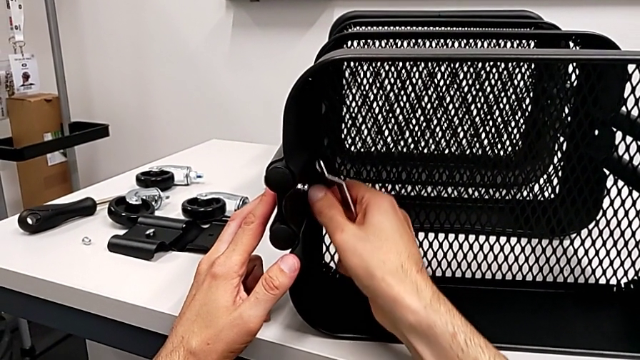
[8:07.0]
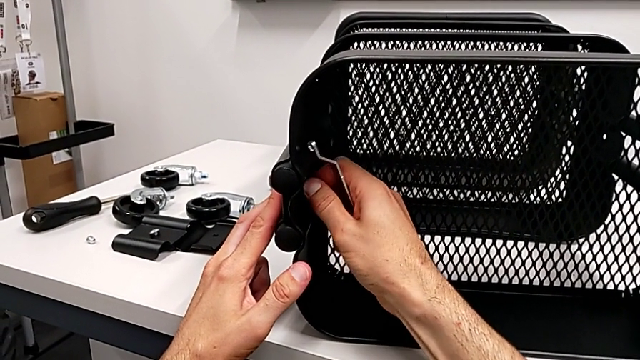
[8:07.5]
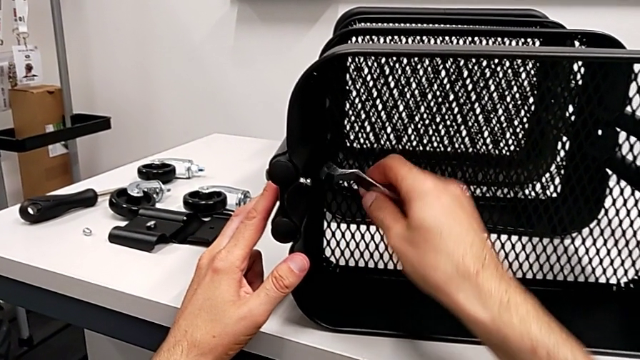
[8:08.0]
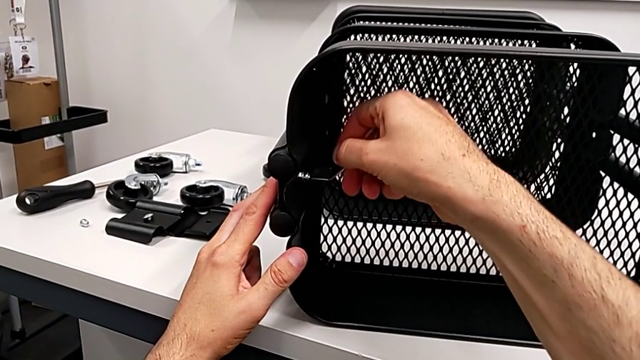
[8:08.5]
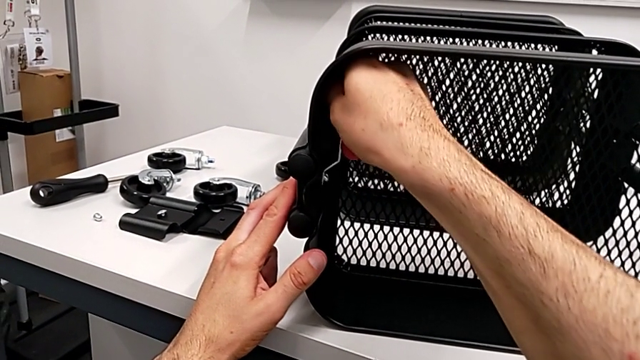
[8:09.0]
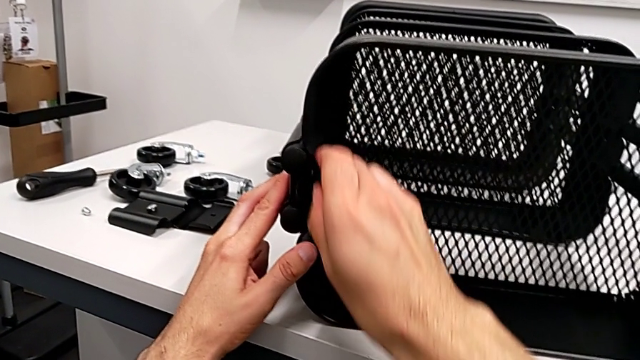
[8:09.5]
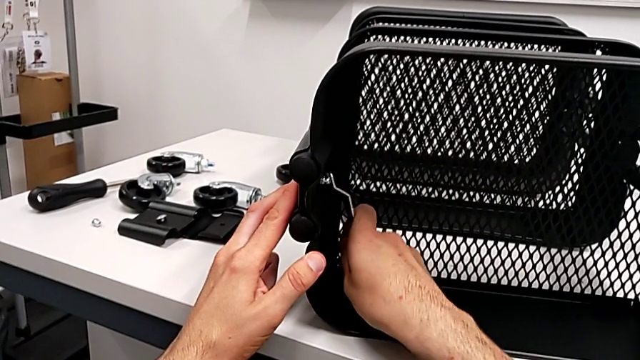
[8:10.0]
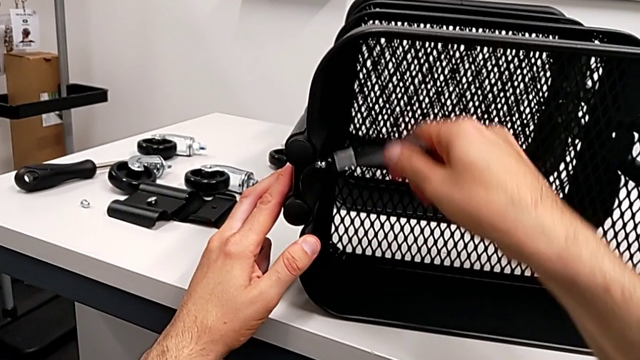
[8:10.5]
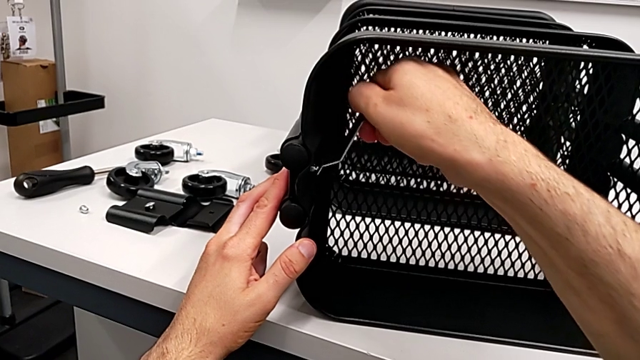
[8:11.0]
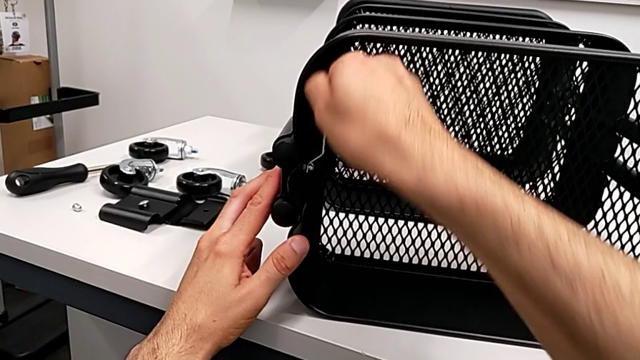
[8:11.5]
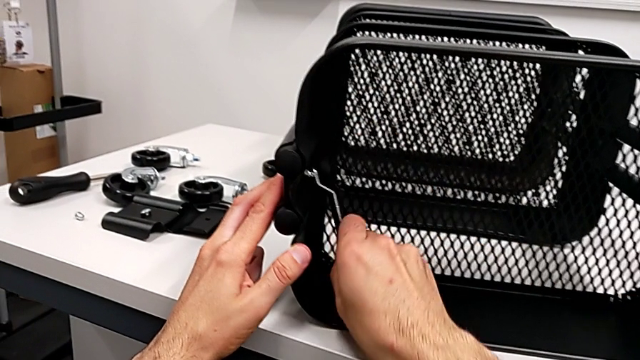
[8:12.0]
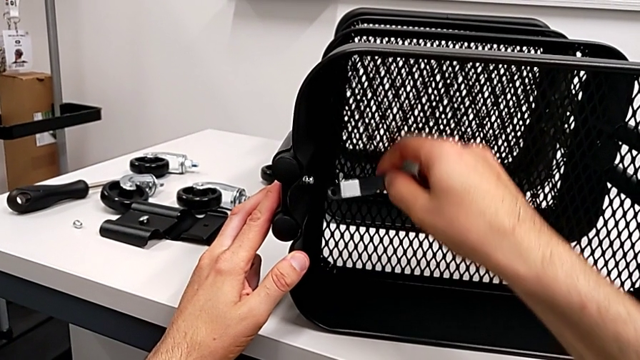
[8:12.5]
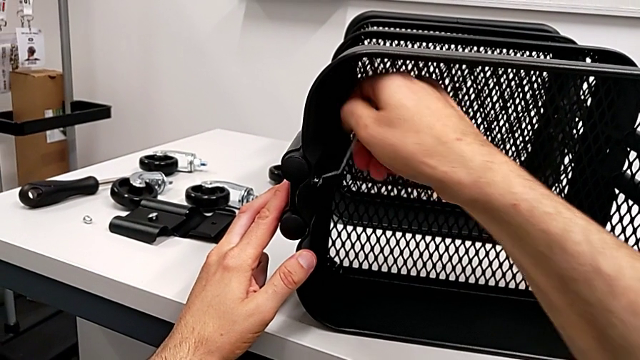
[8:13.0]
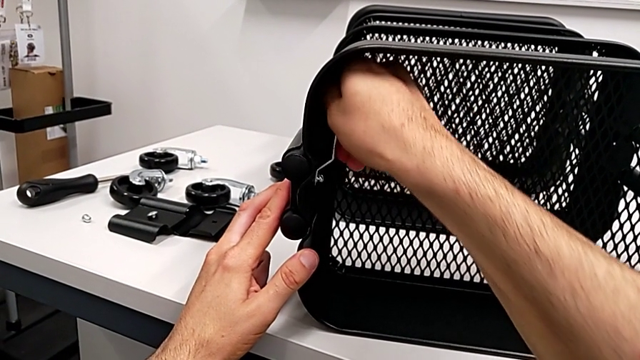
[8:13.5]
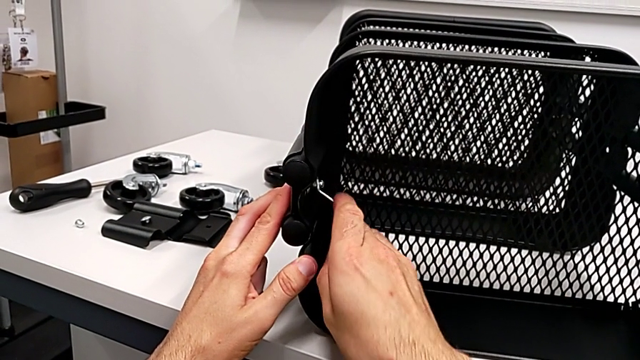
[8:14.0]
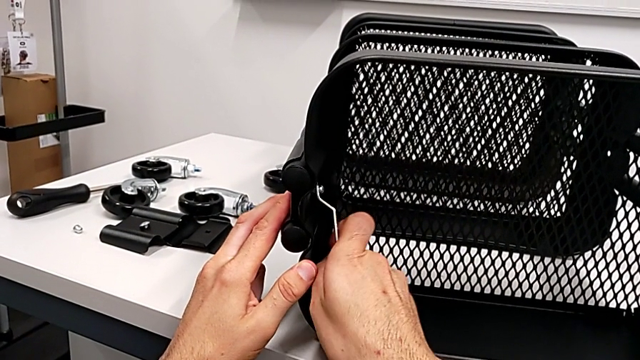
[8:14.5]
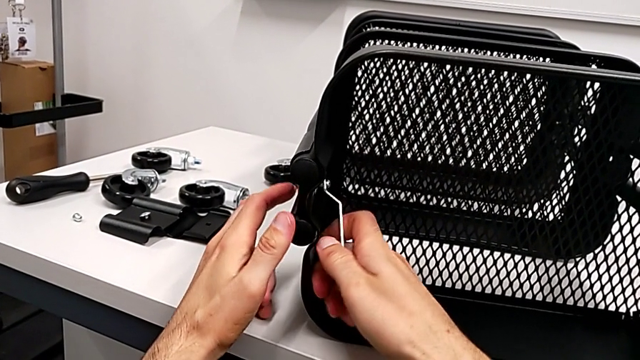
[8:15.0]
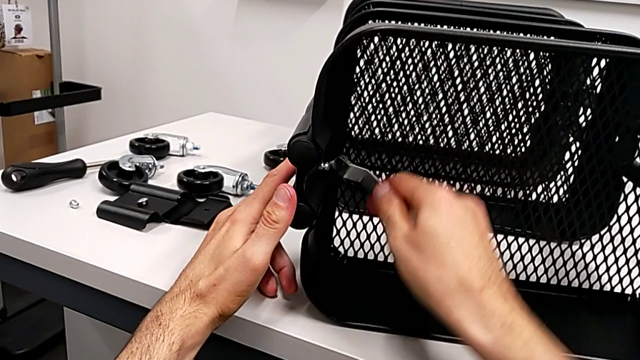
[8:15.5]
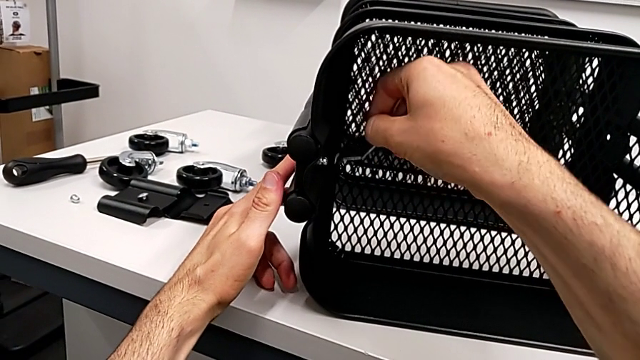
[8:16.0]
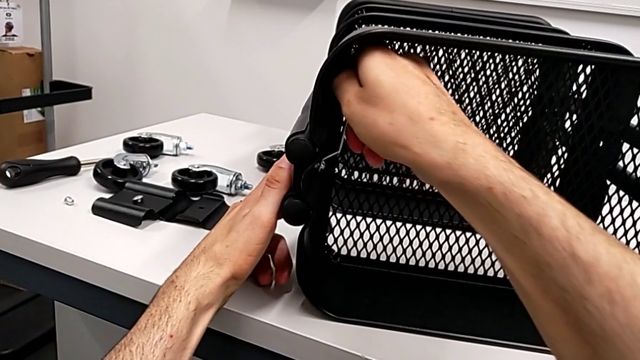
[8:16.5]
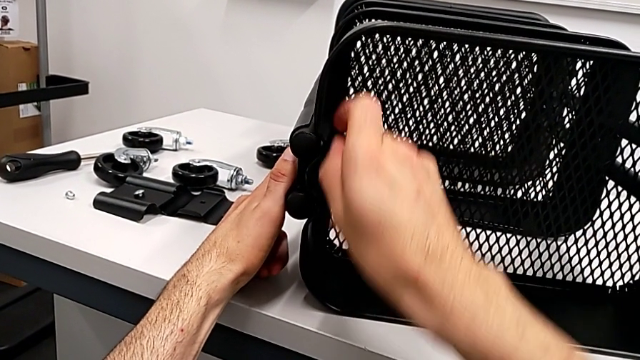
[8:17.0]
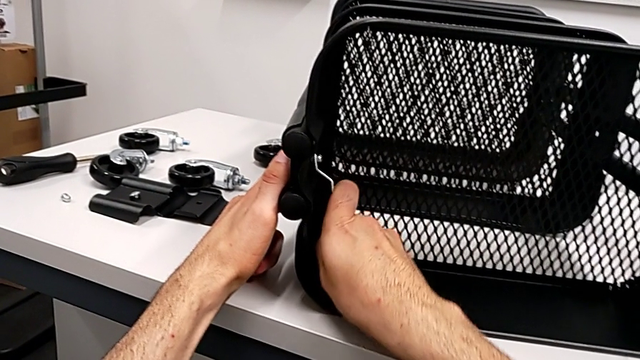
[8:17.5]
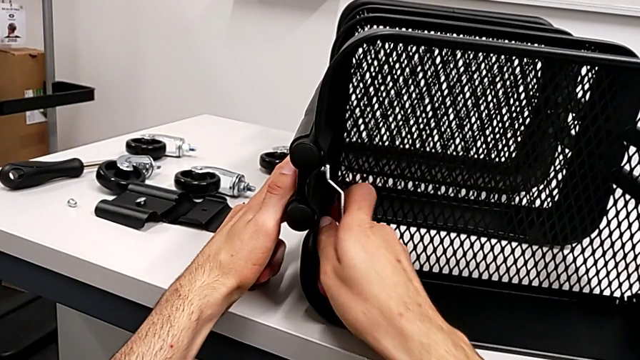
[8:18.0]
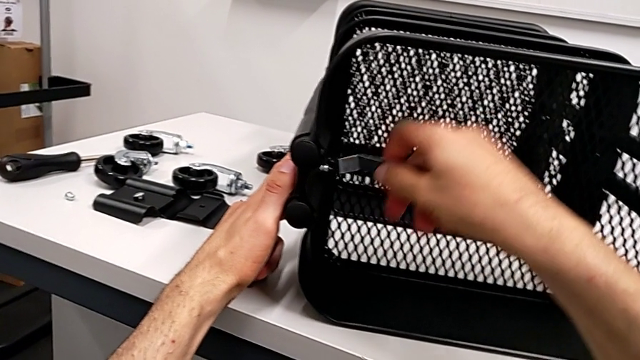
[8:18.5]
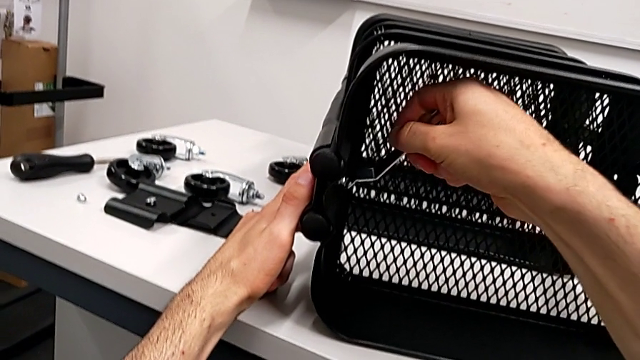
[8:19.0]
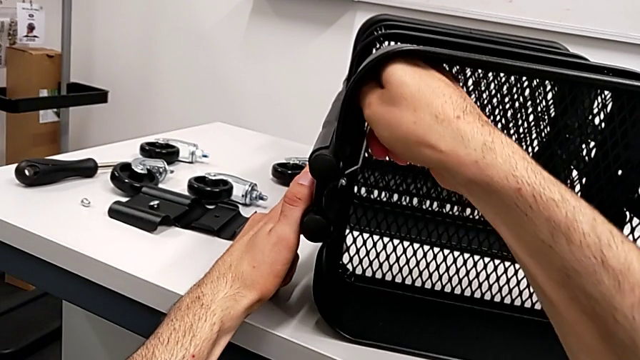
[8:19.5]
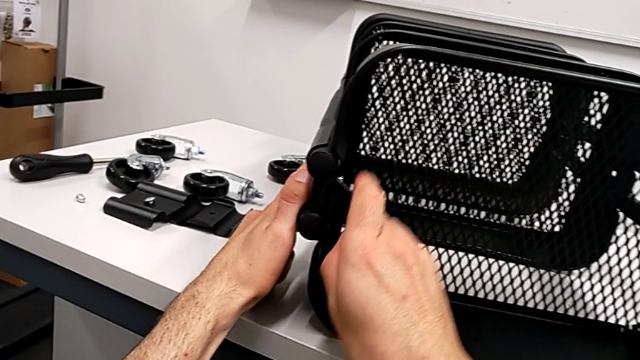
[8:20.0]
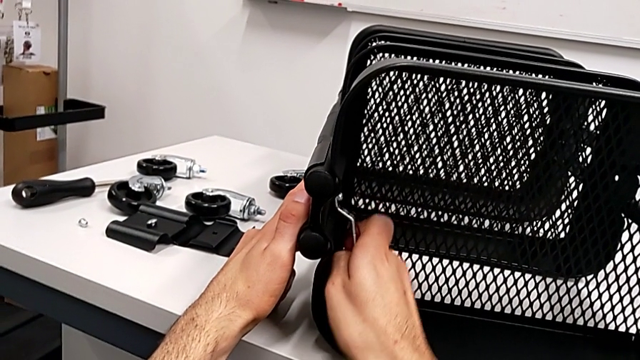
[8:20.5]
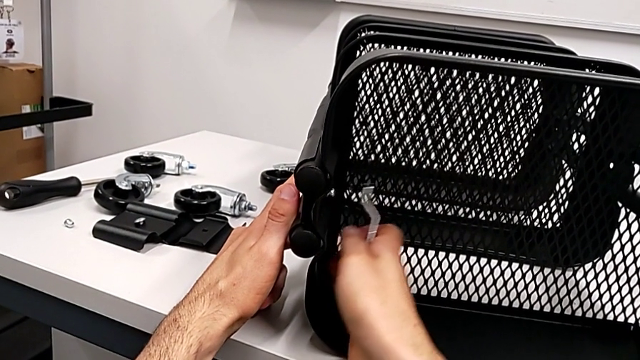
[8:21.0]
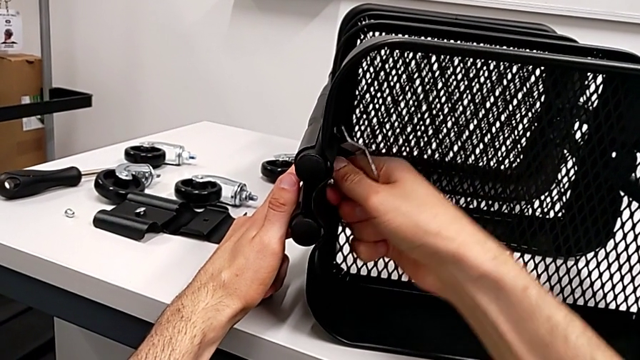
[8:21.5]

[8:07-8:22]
The camera wearer is disassembling the top grid tray. They touch the hexagon cap nut and unscrew it.

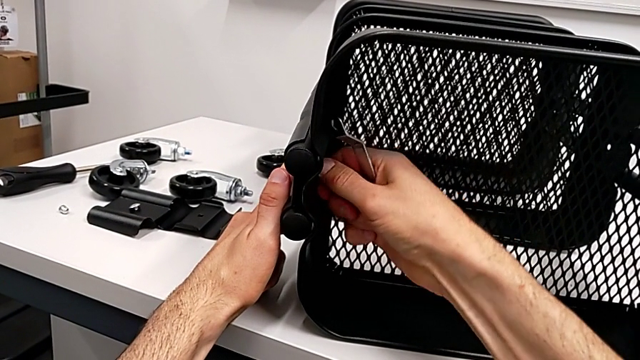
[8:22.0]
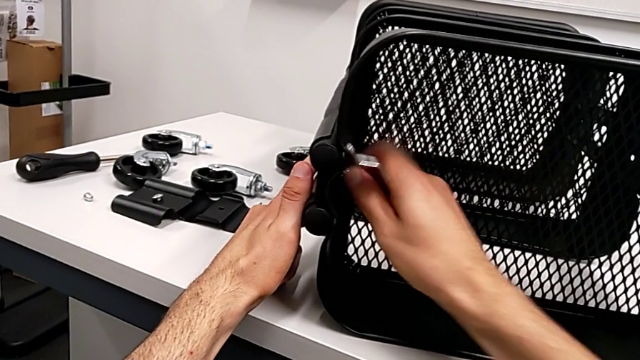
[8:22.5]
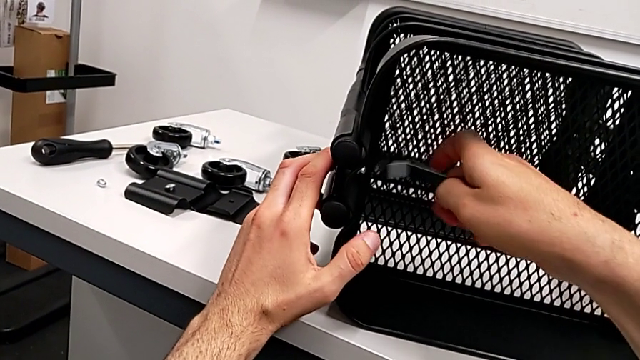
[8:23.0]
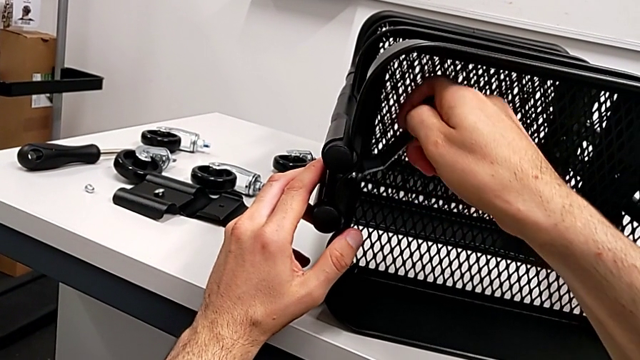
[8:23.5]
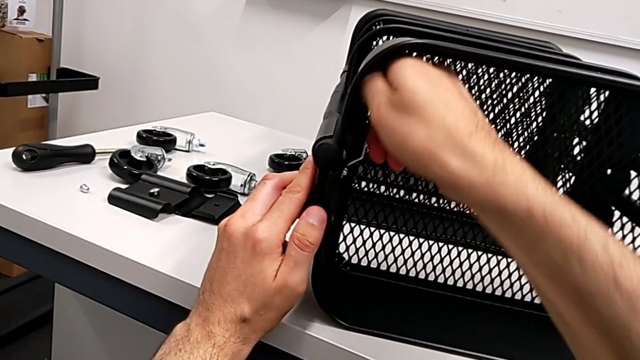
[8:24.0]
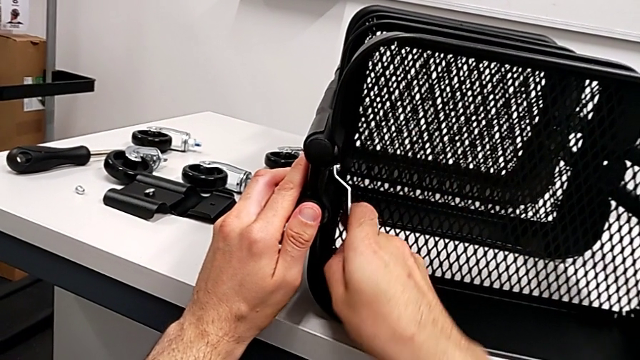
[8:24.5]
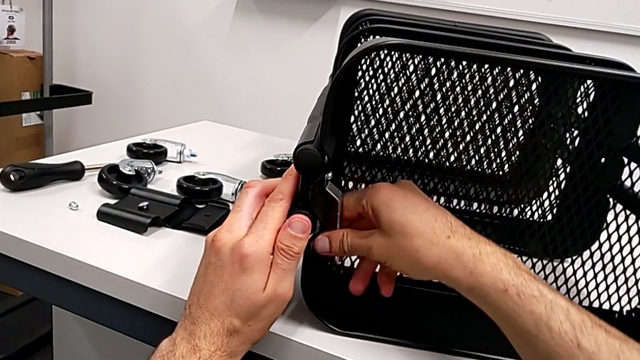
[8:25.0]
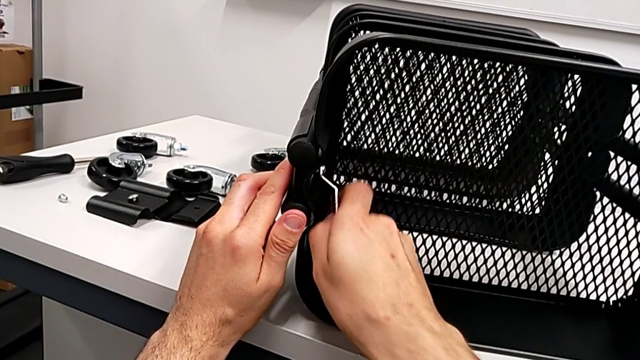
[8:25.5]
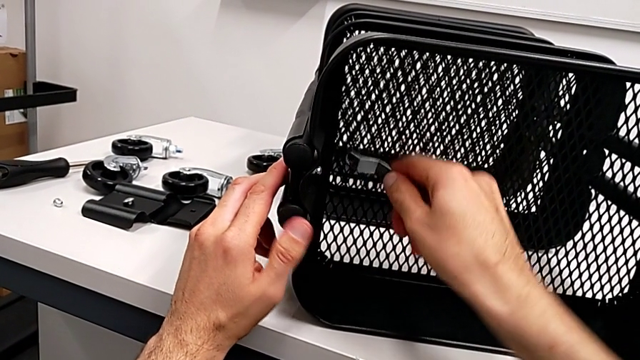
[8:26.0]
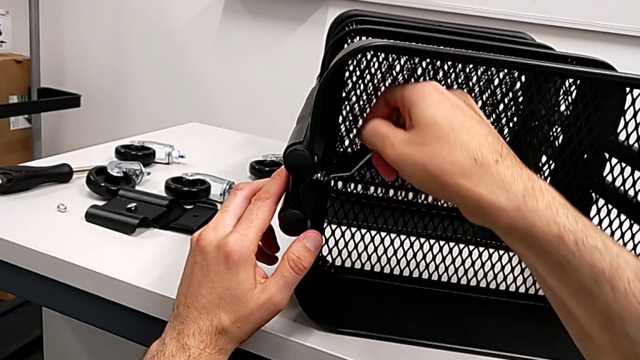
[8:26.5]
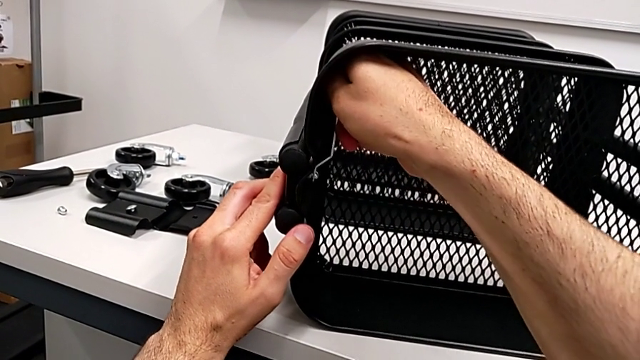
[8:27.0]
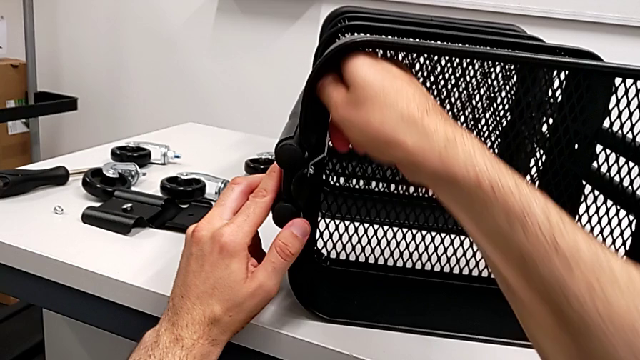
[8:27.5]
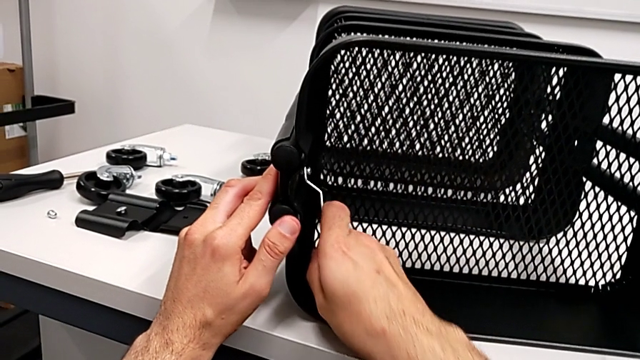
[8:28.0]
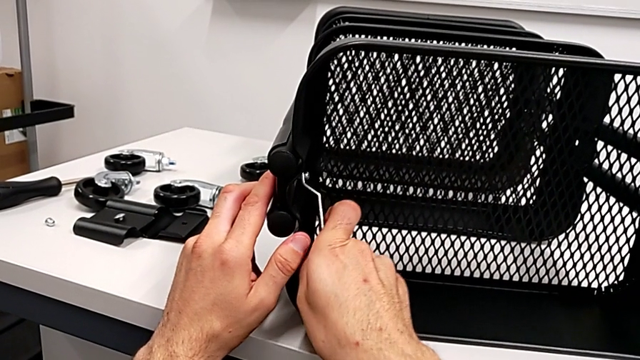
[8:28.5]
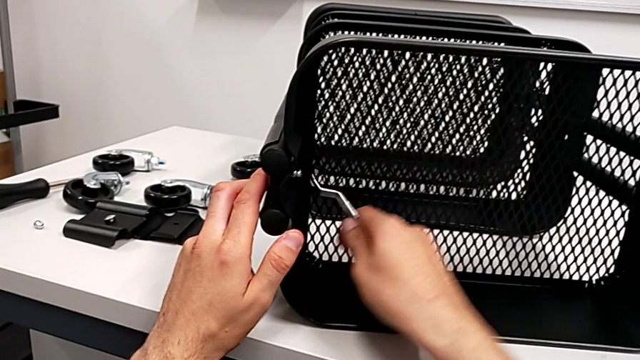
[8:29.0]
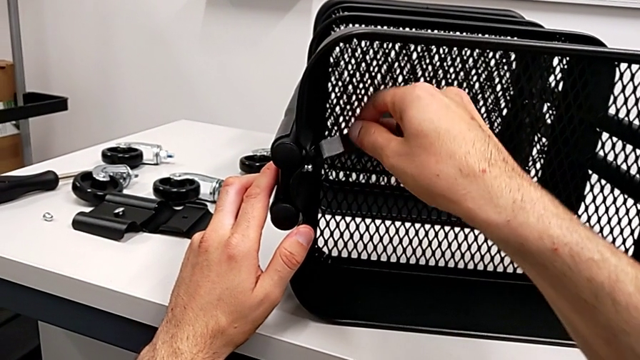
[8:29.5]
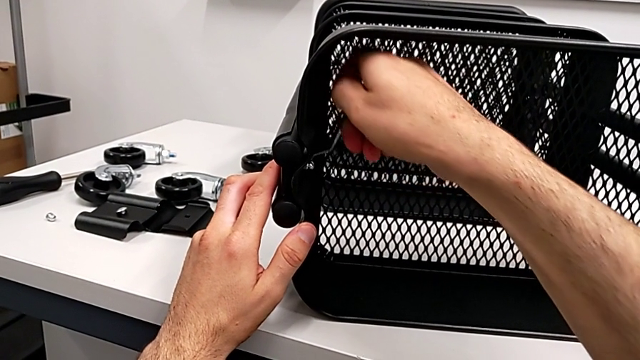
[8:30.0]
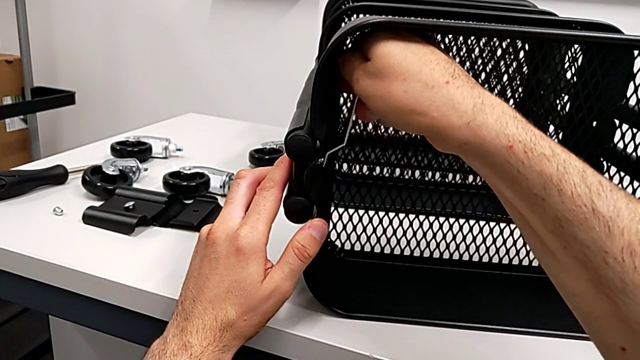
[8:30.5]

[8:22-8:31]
The camera wearer is disassembling the top grid tray. They touch the hexagon cap nut and begin to unscrew it.
